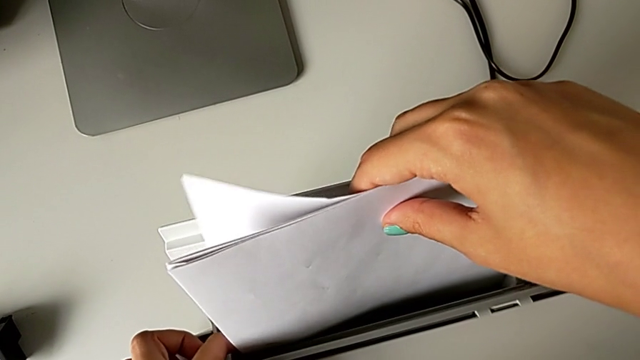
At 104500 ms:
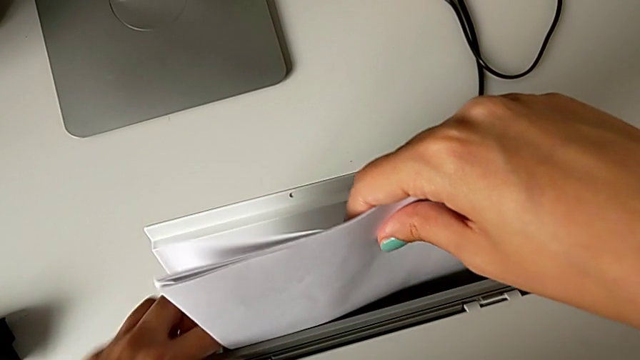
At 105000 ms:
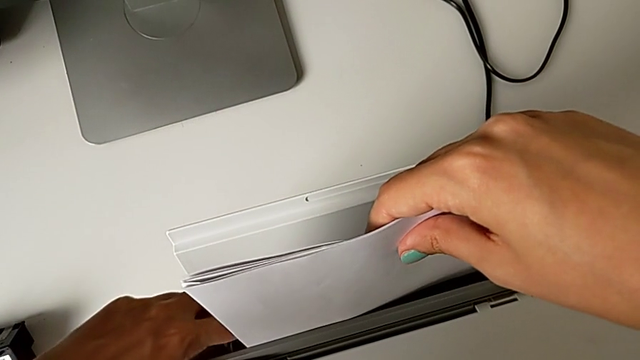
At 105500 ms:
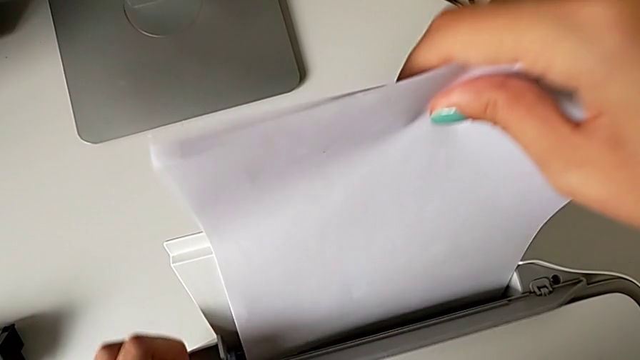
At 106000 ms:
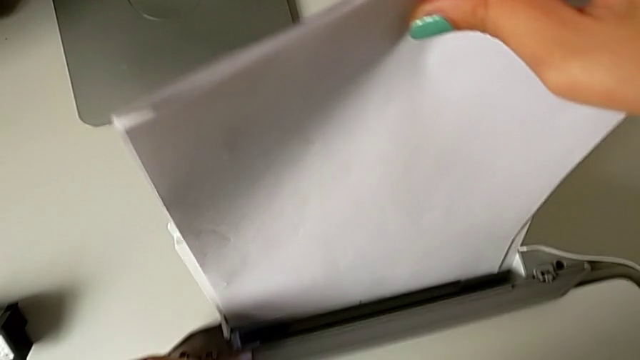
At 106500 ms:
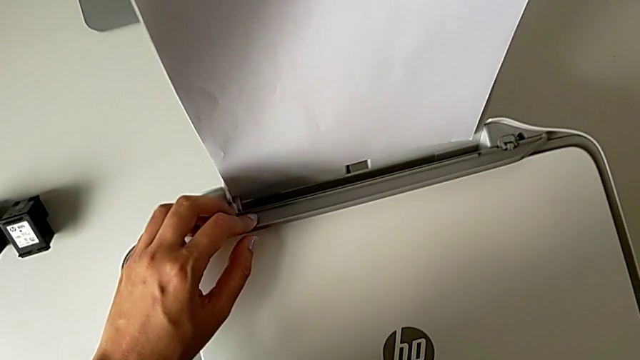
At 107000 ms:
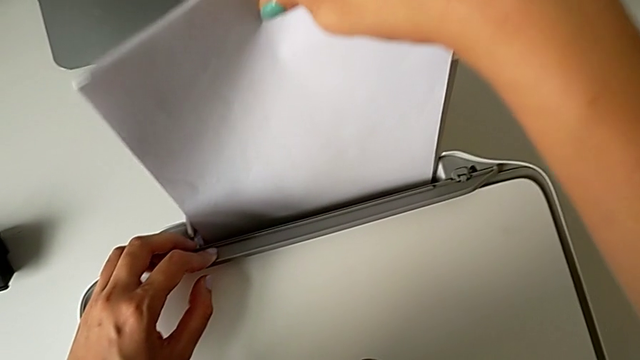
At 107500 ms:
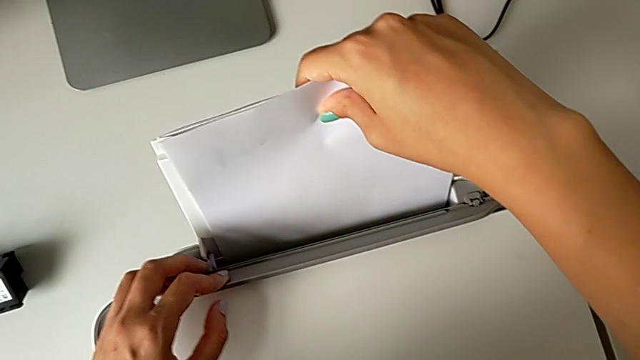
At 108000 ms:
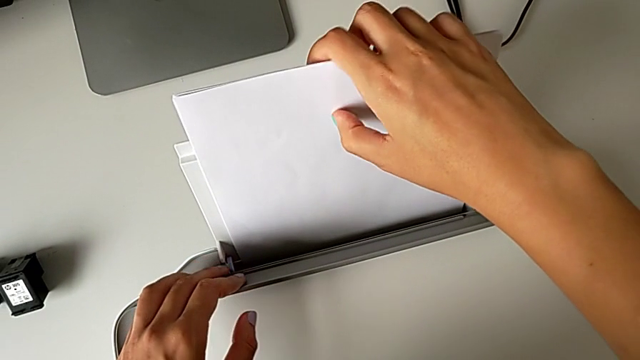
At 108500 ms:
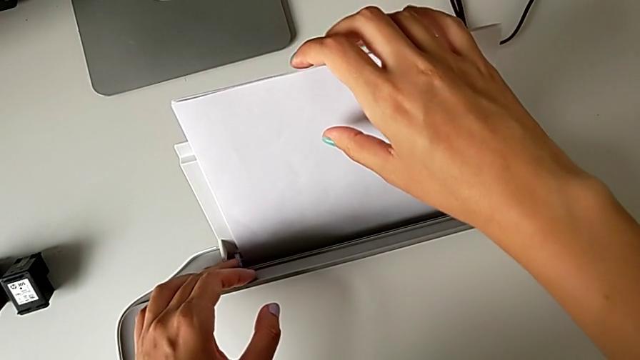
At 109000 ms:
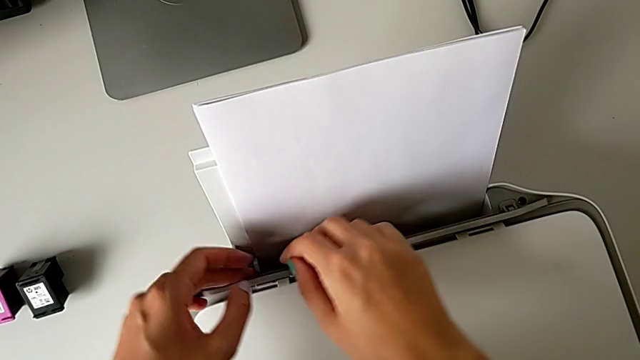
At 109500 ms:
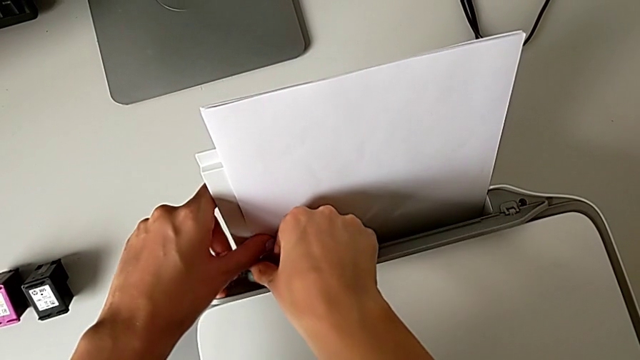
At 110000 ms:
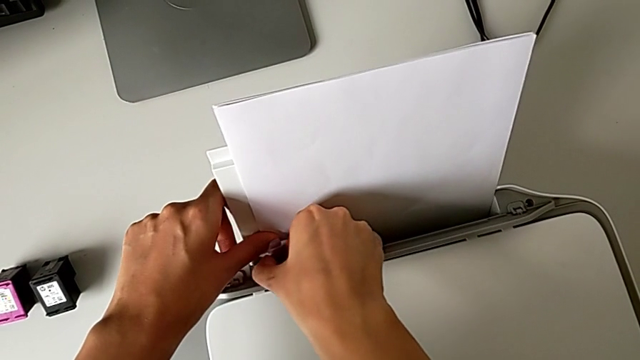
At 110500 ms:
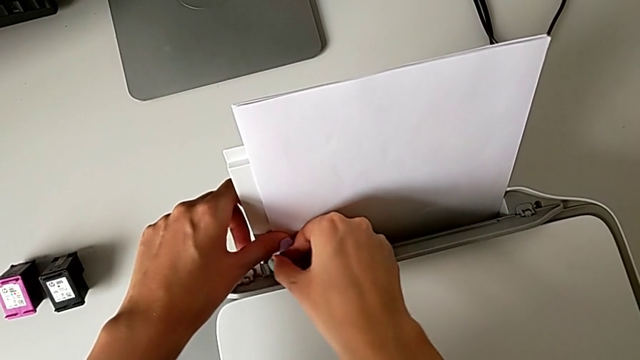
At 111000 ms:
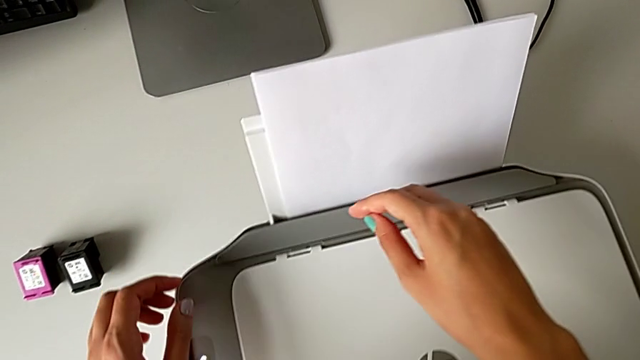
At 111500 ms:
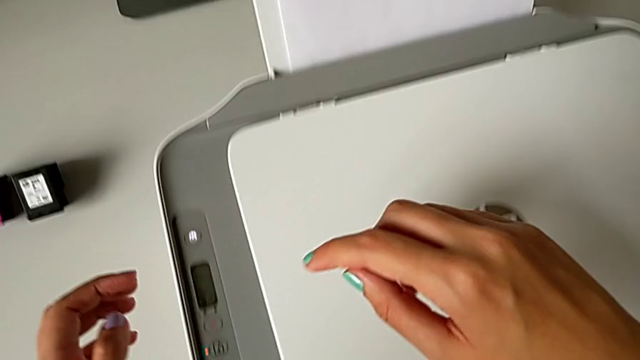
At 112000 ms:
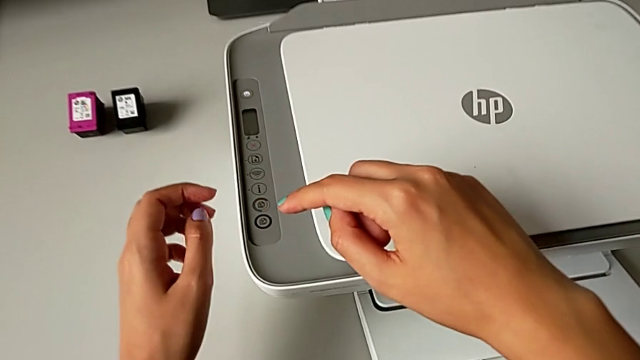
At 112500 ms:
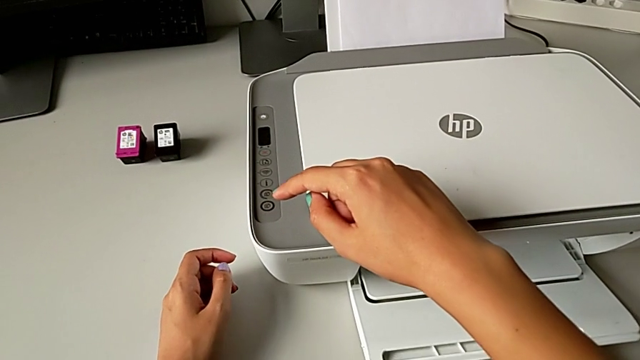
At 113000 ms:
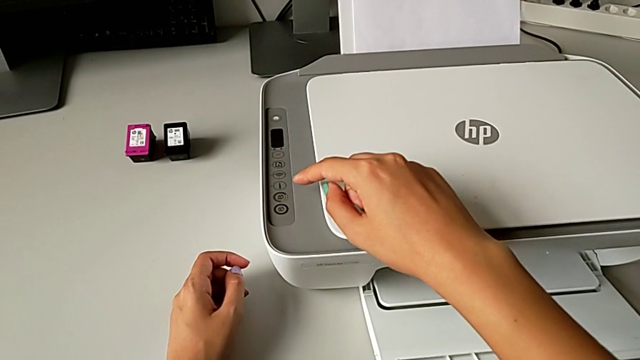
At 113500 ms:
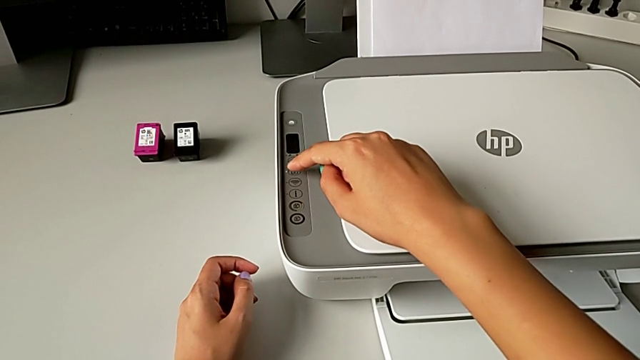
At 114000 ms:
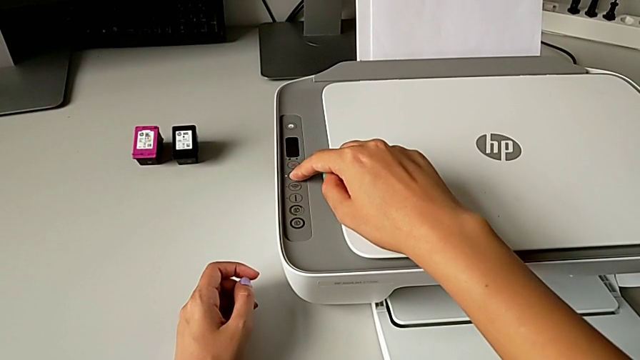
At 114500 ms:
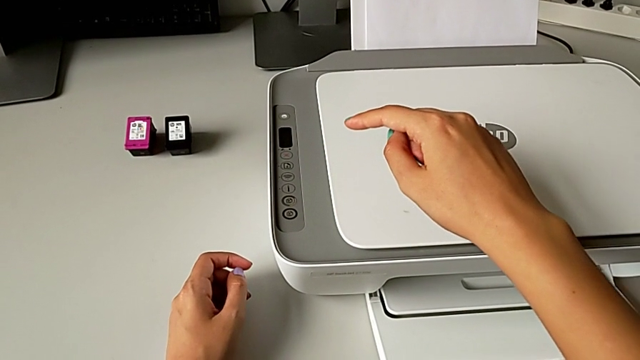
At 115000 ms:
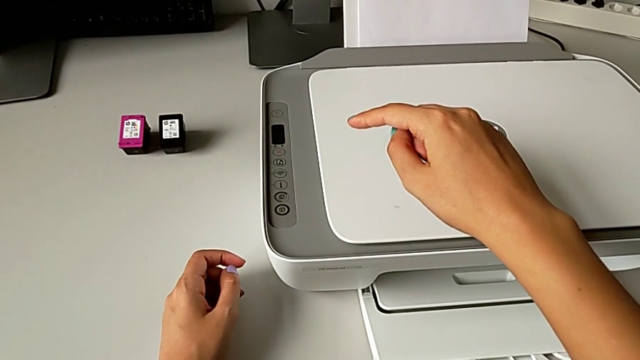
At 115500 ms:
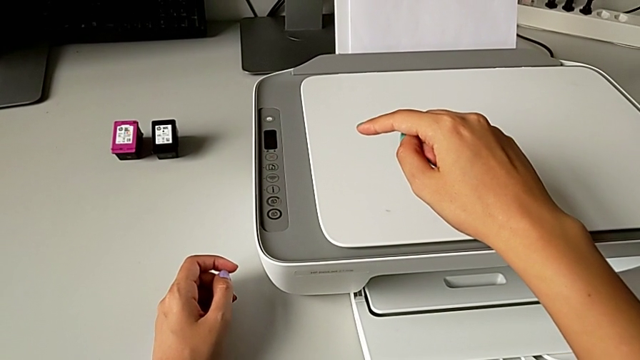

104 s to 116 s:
The camera wearer is making a black-and-white copy. They pull the paper stack, insert it, grab the tab and press the blinking button.

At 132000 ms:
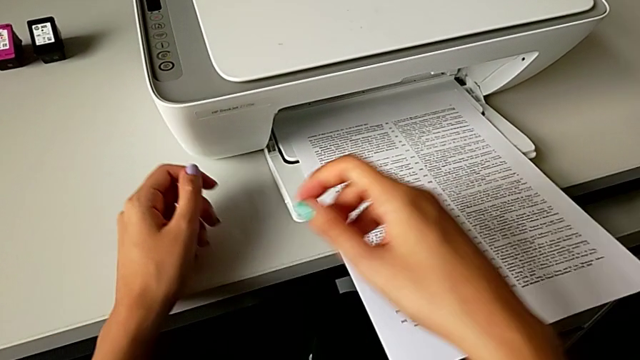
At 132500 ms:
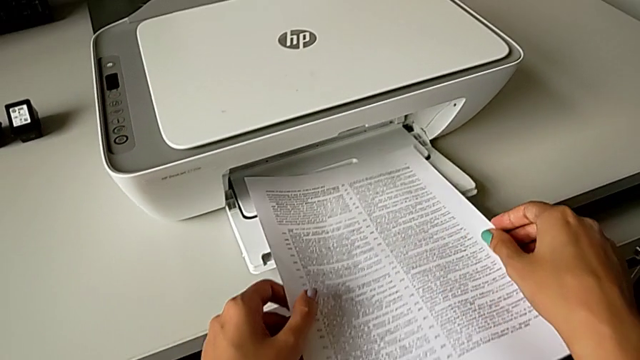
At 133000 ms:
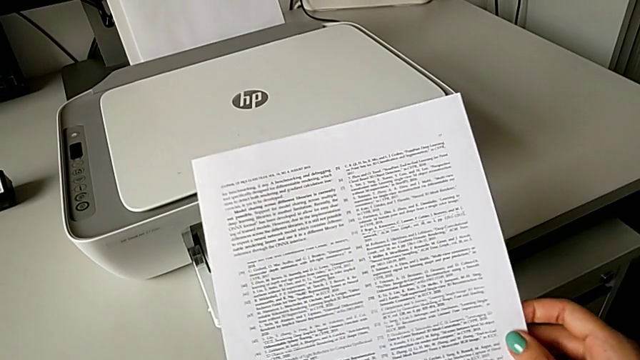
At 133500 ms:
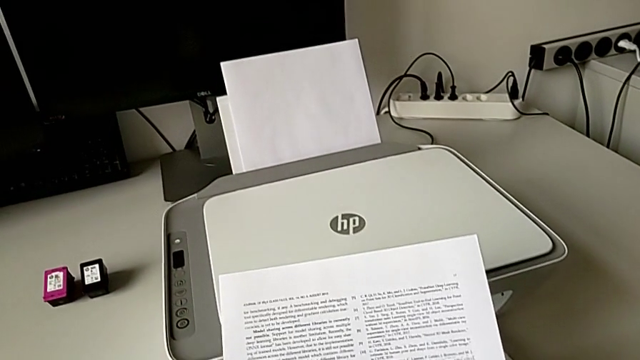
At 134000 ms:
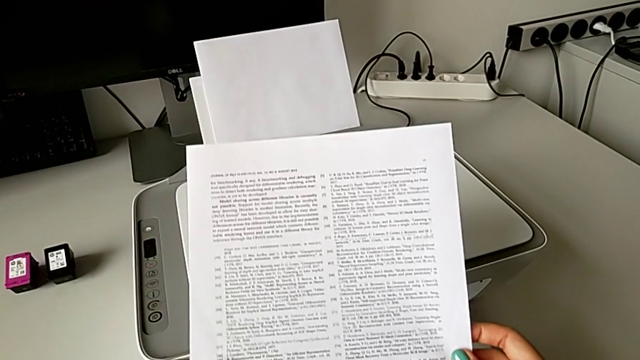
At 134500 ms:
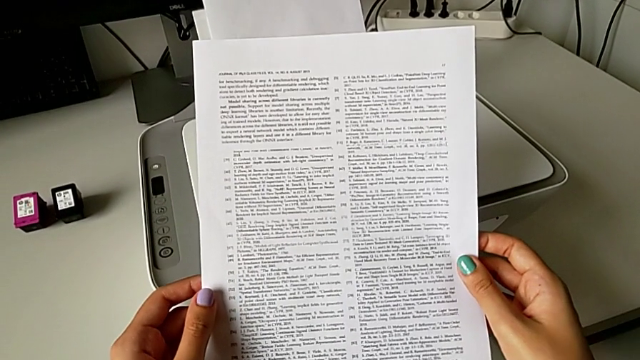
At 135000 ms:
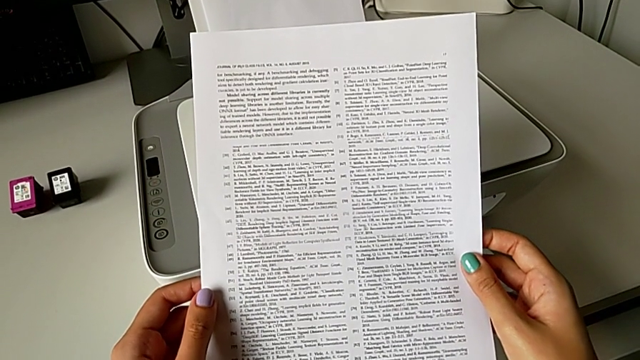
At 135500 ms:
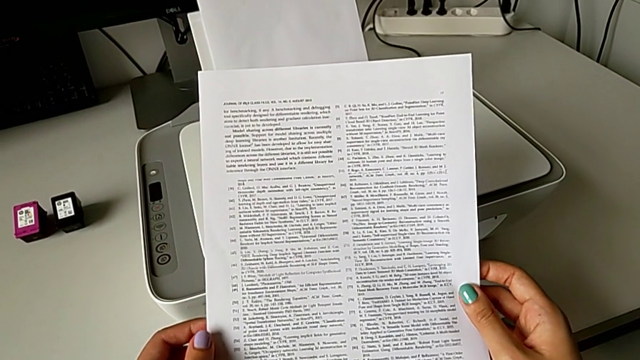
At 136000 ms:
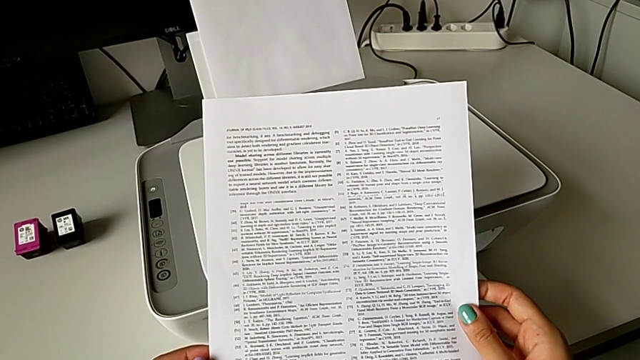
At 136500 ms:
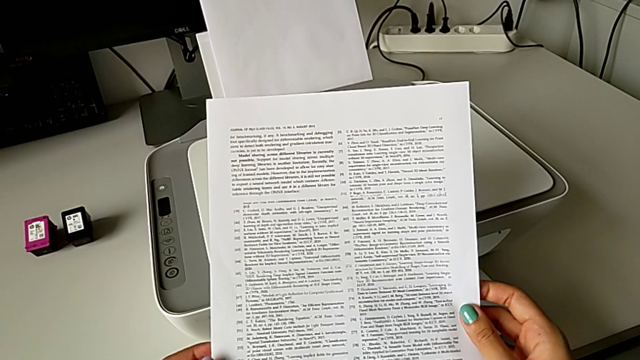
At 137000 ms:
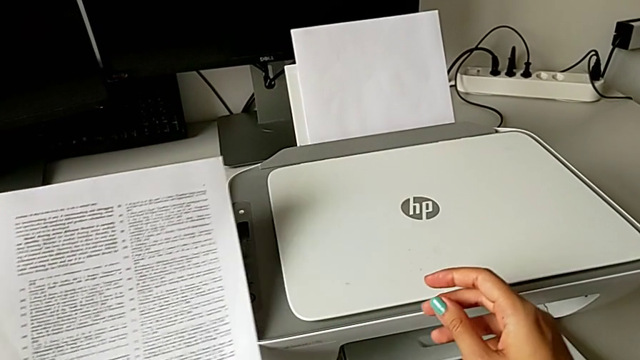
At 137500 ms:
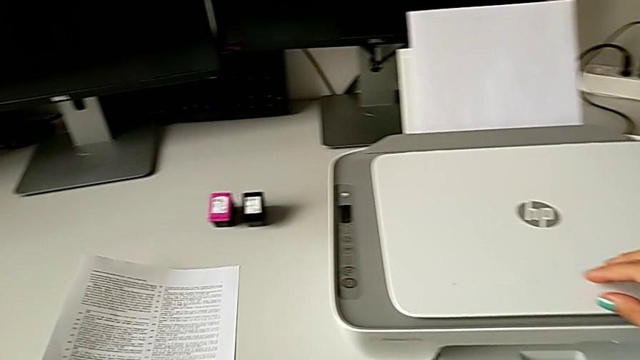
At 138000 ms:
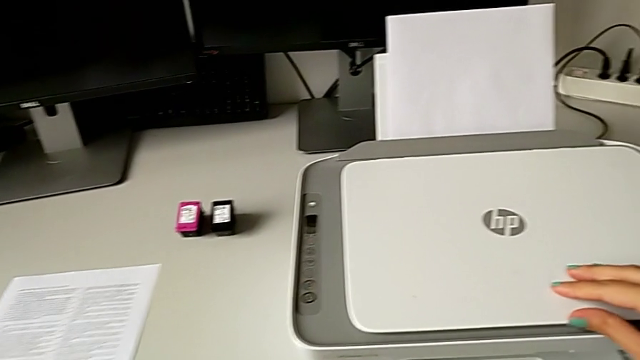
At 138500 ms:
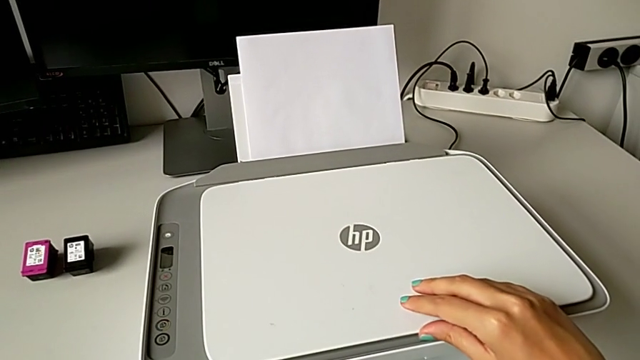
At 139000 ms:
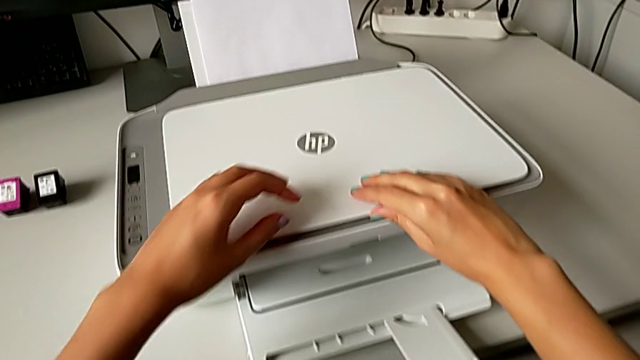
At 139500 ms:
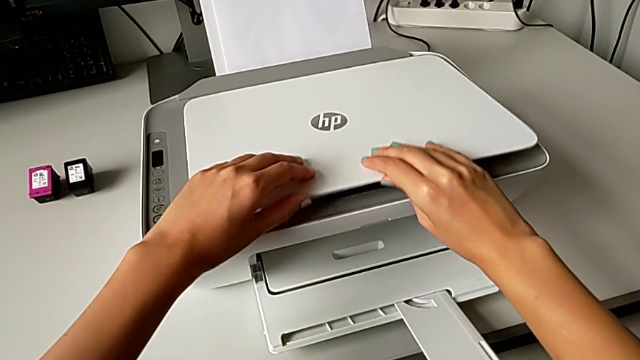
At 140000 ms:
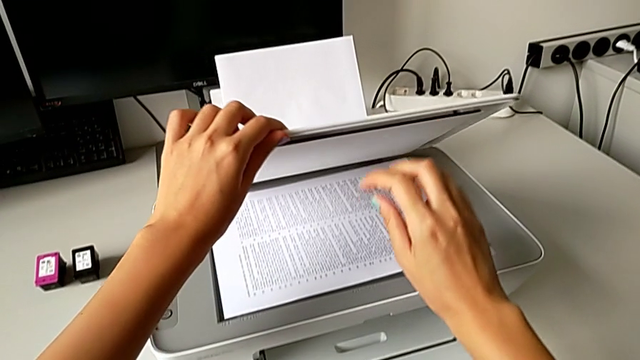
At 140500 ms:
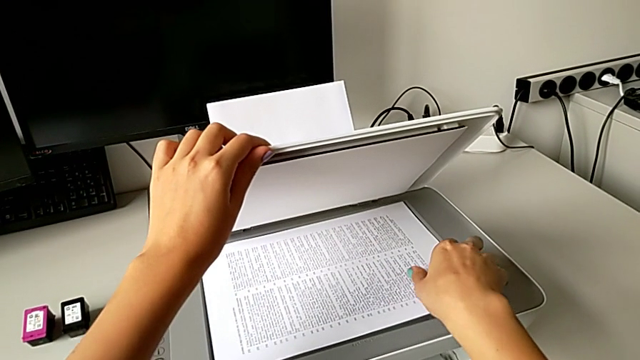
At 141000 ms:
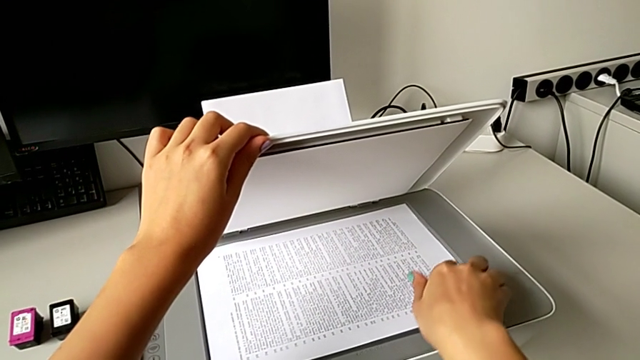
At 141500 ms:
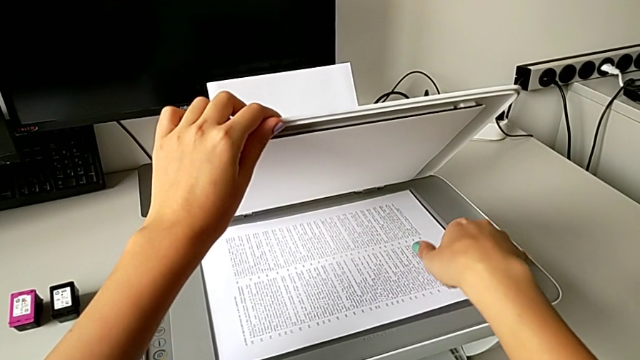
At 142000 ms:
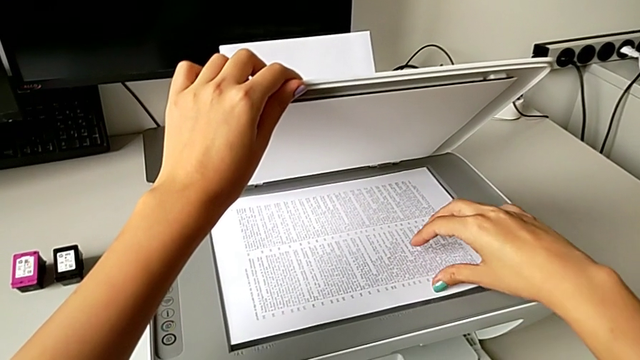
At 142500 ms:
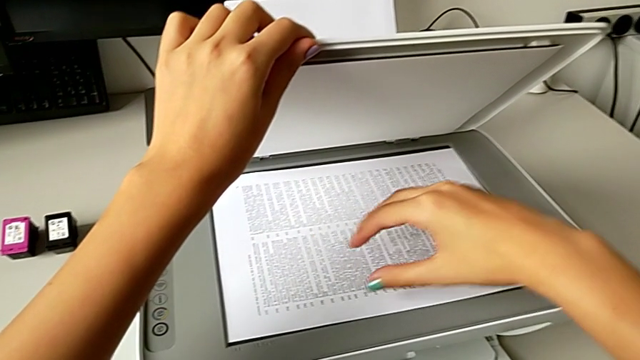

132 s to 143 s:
The camera wearer is withdrawing the paper and the copy from the printer. They grab the copy, hold the paper tray, place the copy and open the copy gate.
